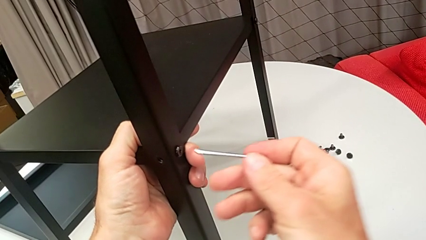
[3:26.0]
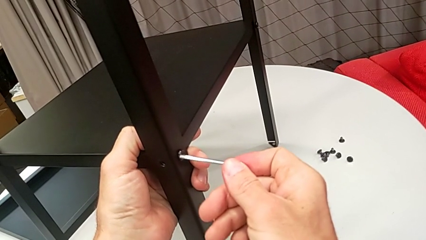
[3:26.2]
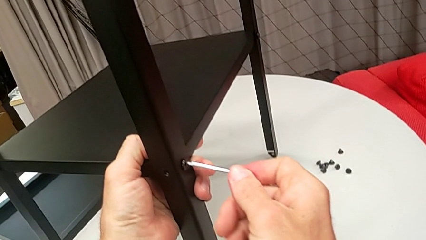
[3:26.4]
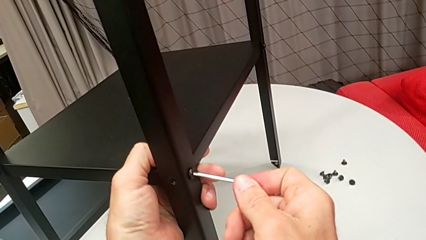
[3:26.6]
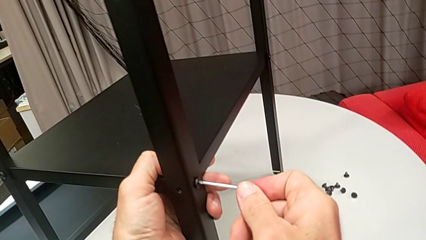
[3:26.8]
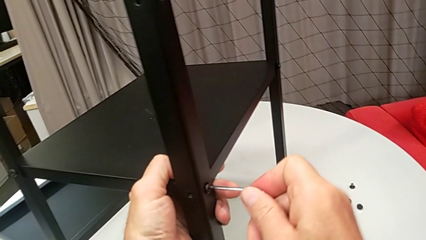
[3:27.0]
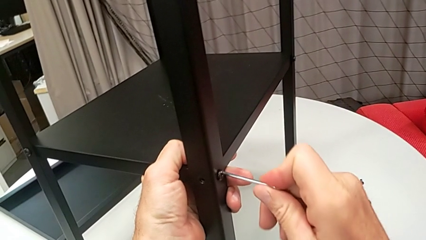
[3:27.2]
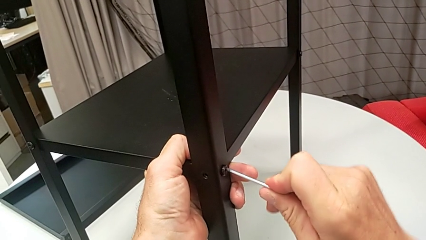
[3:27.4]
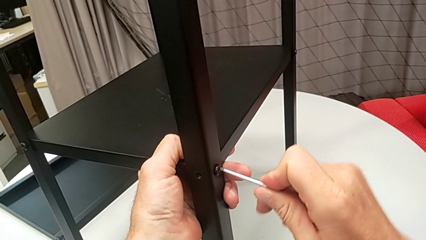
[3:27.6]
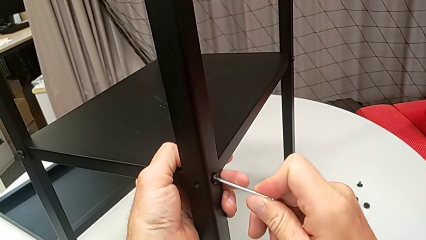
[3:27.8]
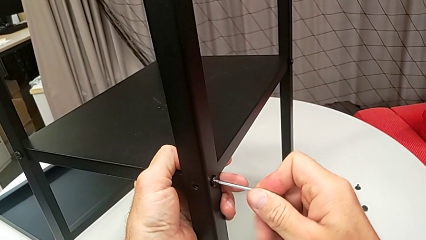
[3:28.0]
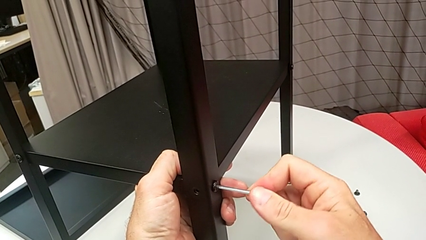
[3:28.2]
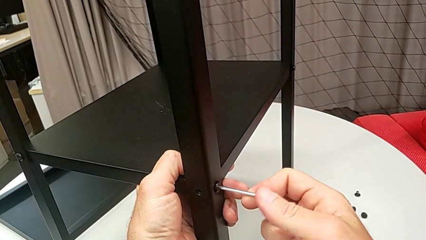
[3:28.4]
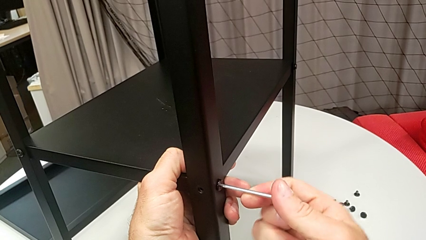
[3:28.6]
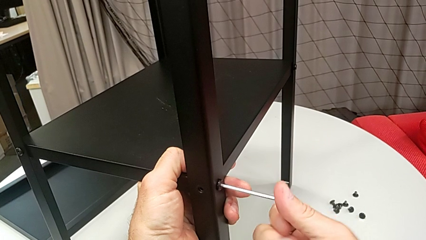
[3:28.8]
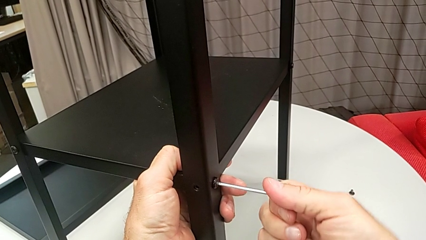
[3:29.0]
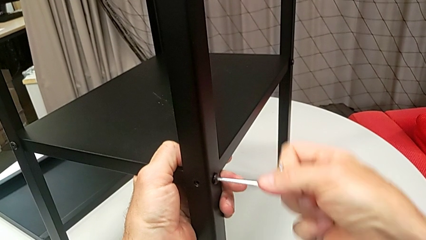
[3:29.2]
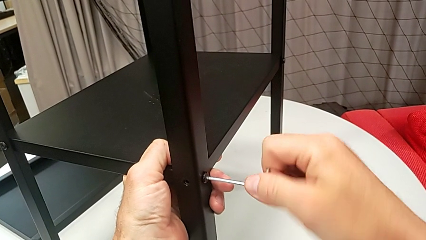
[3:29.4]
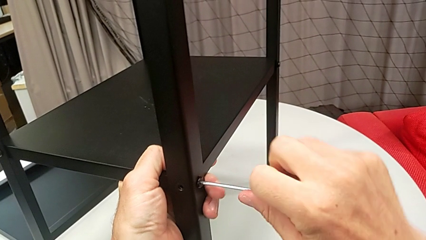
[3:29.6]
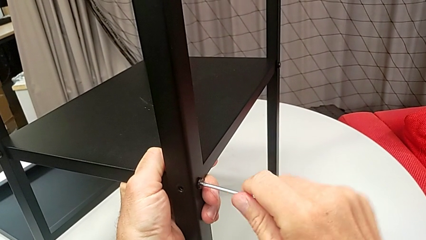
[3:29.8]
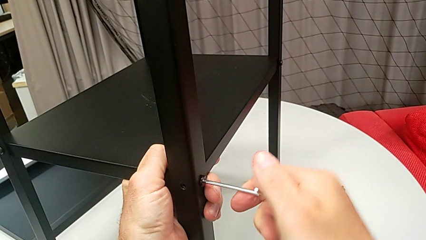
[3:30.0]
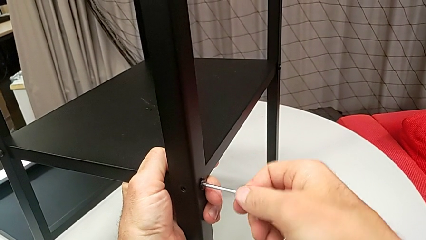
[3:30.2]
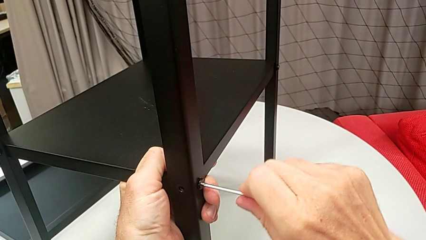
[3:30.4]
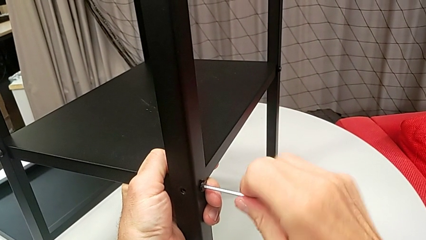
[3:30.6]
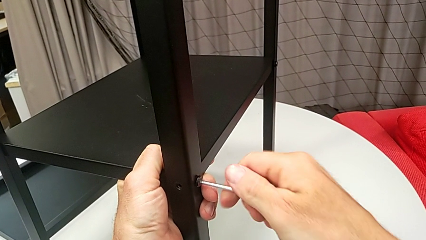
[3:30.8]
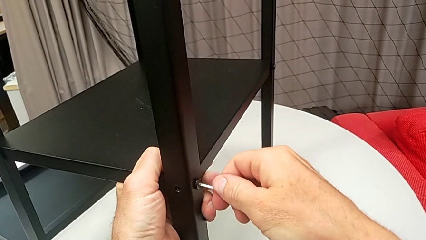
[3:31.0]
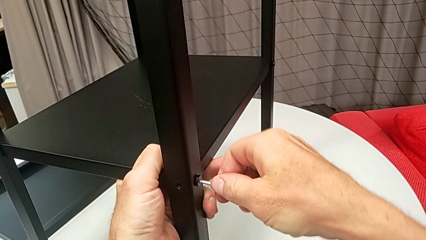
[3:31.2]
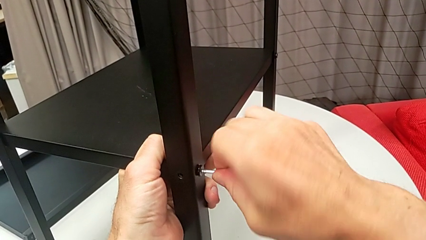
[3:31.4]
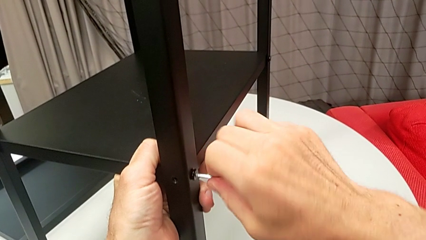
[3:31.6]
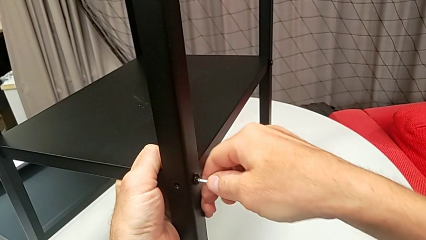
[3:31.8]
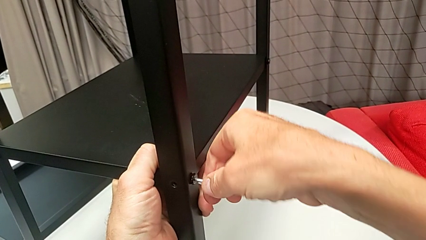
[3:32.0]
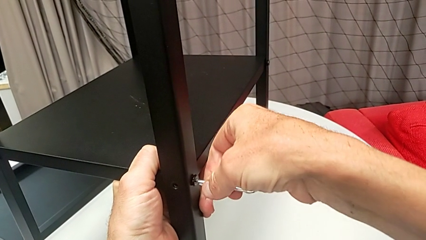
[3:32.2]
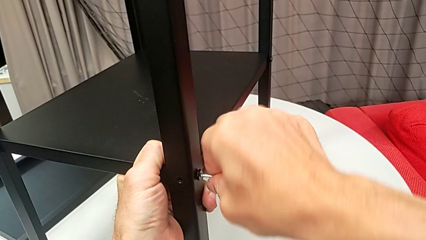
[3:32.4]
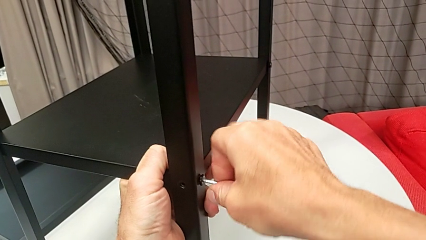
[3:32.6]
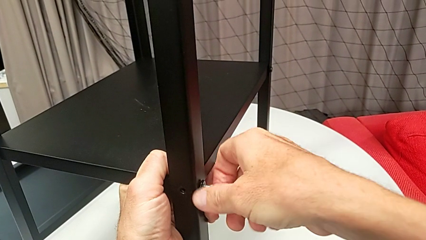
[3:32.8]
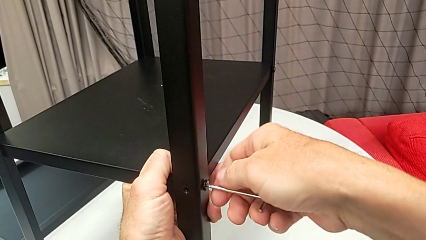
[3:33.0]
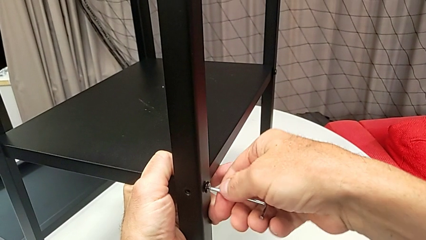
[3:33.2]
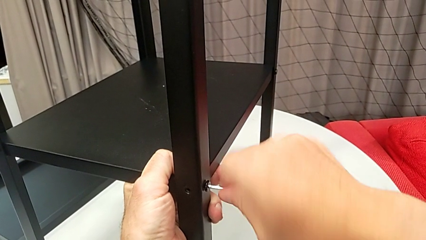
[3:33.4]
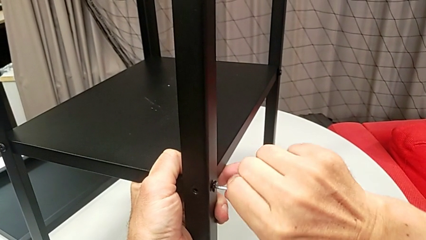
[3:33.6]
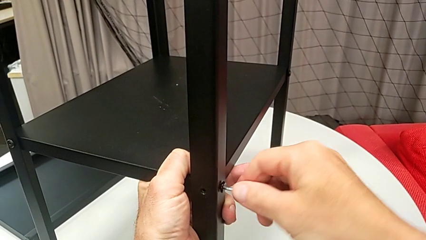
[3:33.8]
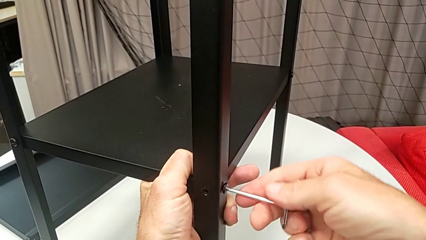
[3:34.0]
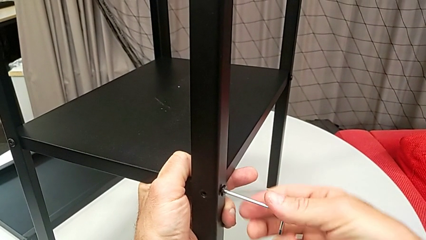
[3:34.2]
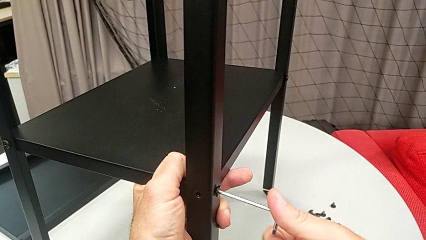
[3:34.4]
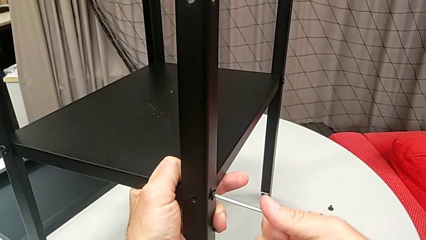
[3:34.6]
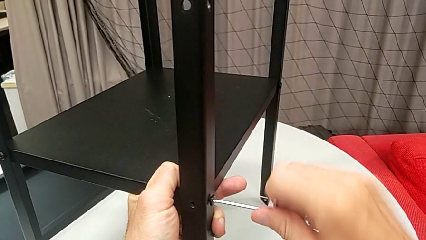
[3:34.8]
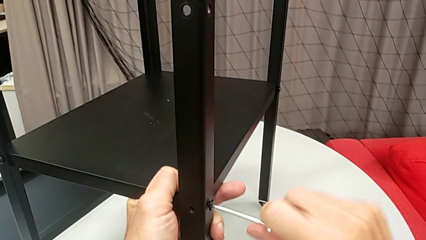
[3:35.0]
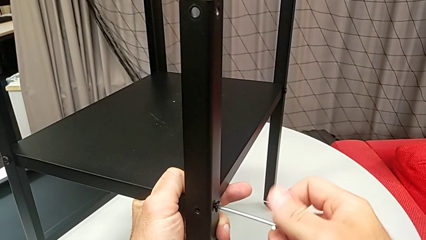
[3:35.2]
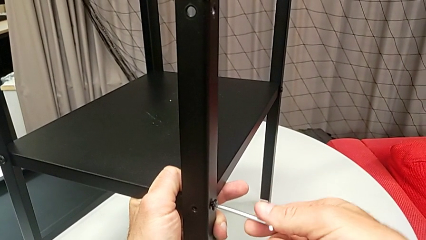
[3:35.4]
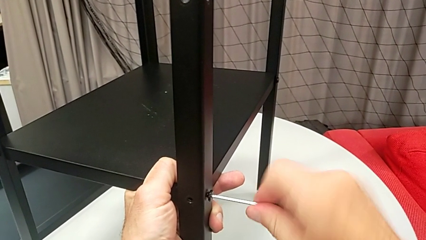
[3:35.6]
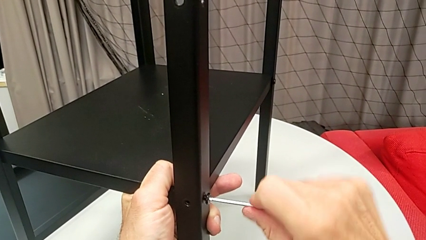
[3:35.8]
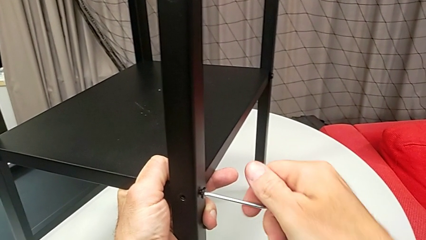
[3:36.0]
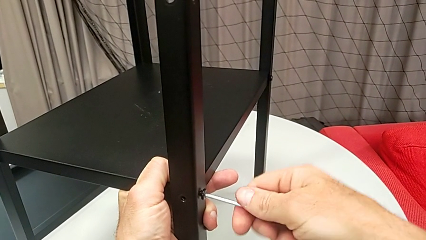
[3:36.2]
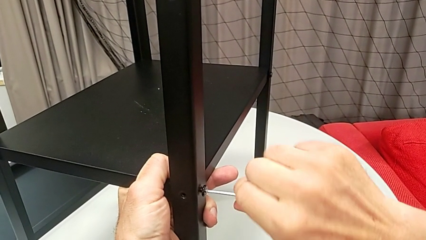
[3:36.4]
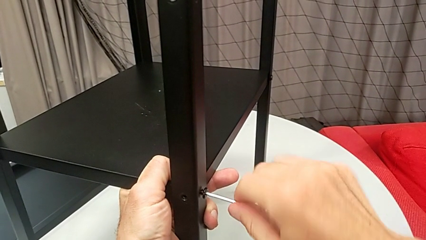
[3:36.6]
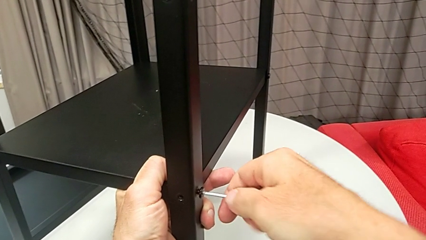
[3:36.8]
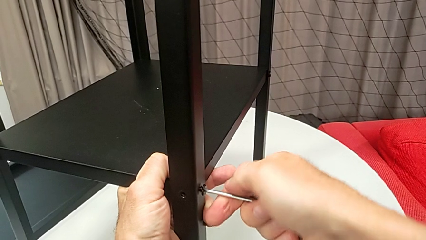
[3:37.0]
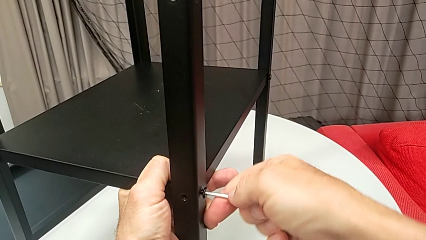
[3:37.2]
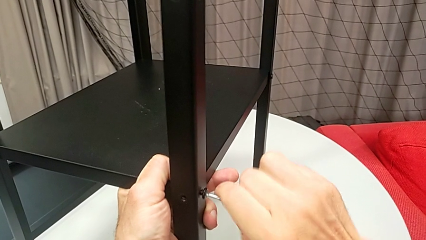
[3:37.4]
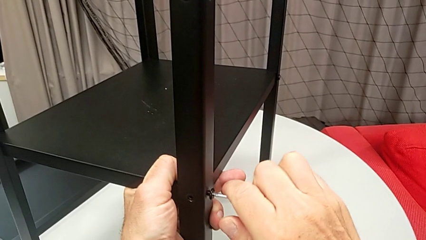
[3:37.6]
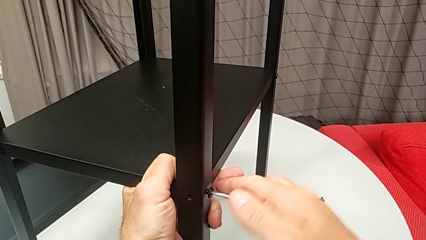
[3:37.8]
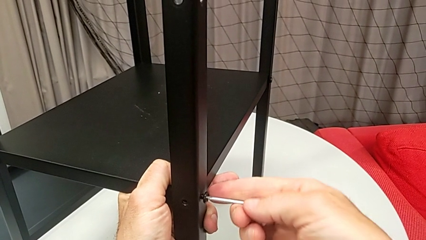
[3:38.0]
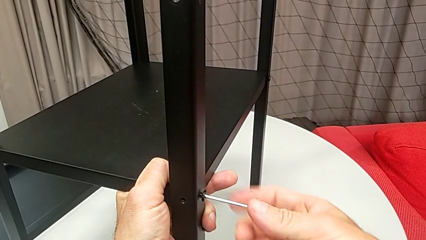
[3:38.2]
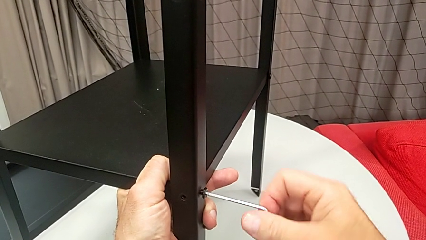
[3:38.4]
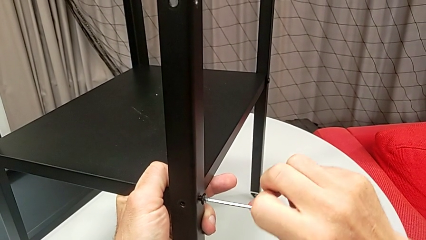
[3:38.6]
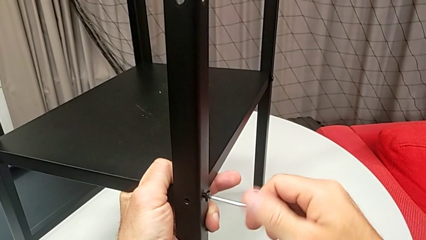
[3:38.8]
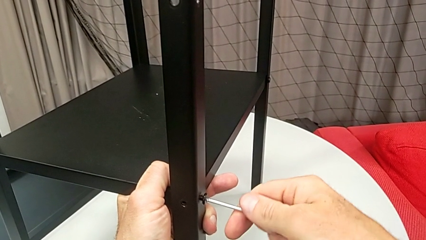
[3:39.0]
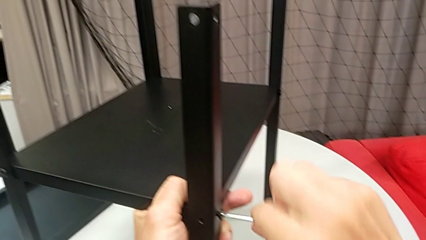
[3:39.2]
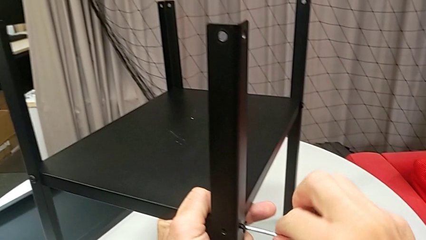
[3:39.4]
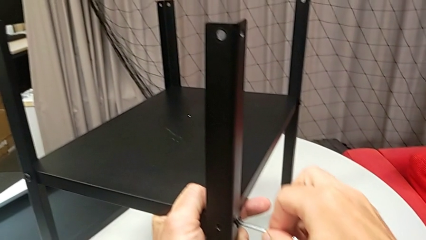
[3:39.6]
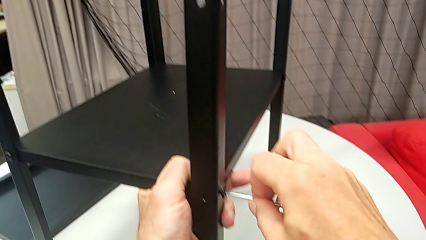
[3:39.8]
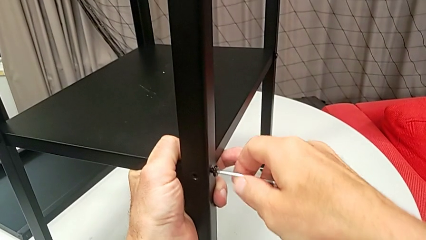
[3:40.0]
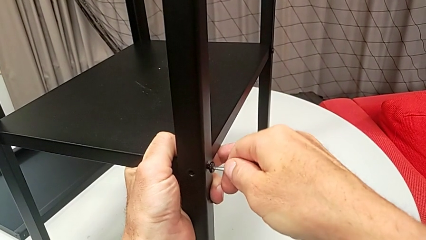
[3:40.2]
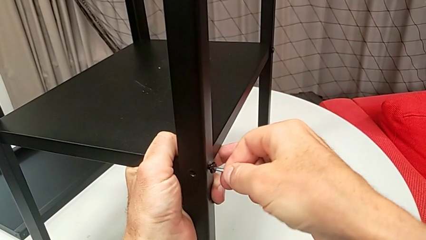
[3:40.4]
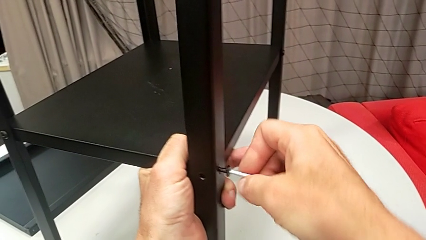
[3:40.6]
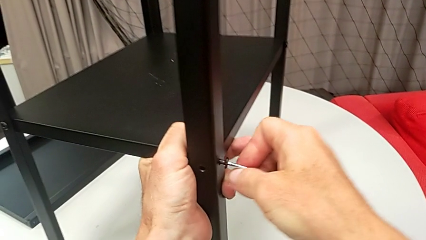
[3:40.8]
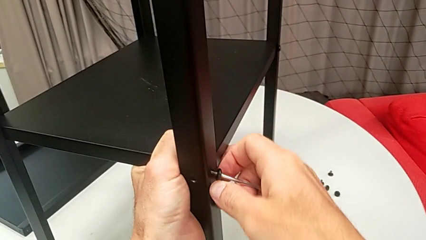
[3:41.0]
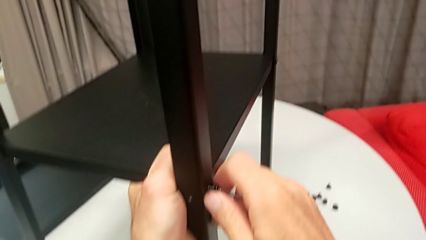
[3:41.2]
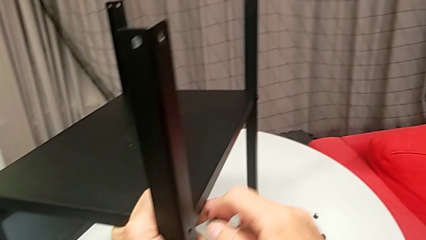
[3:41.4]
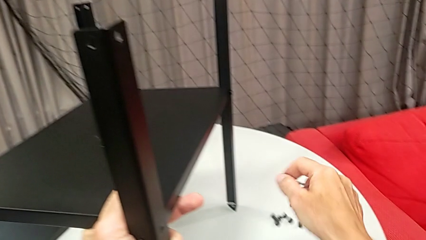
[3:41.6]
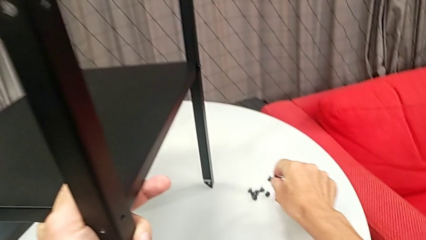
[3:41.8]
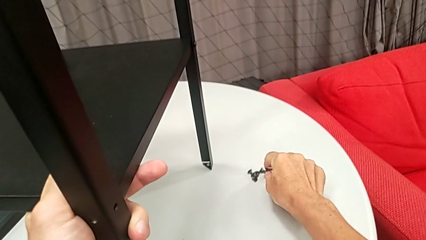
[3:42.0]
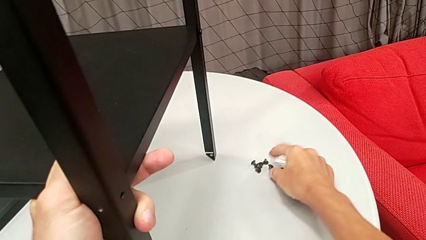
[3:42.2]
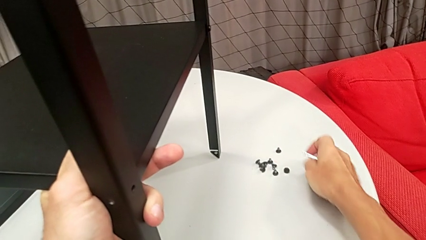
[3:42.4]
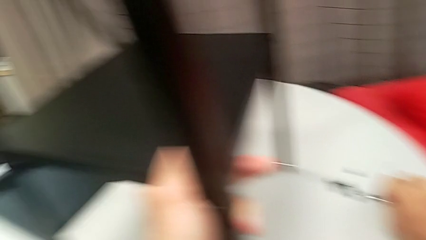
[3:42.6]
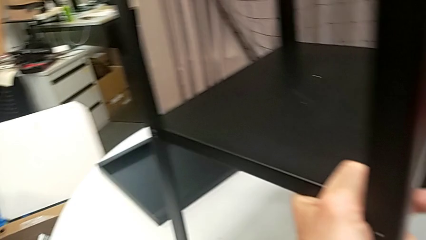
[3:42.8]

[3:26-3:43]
The camera wearer is disassembling the first leg from the shelf. They insert the Allen wrench, unscrew the hex socket head, withdraw the Allen wrench, disassemble the hex socket head, place it and place the Allen wrench.
